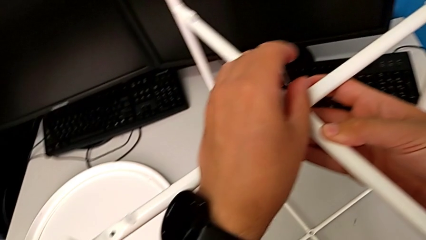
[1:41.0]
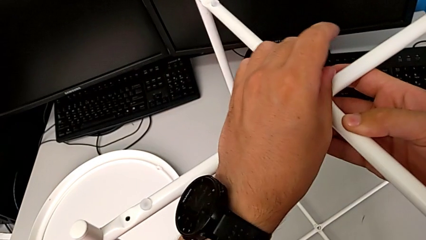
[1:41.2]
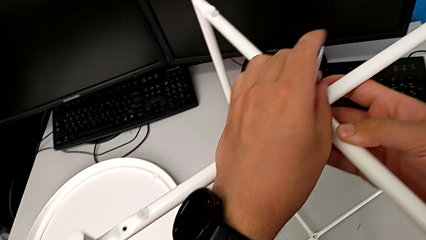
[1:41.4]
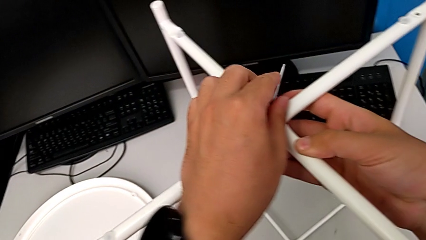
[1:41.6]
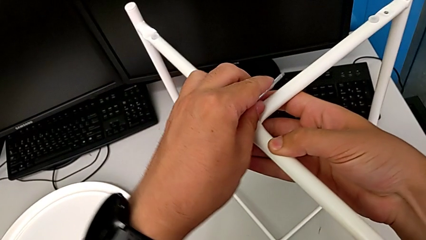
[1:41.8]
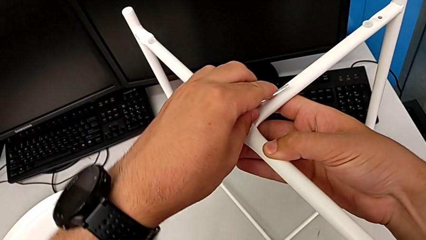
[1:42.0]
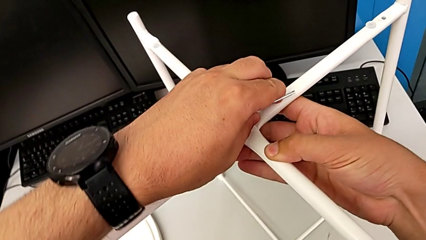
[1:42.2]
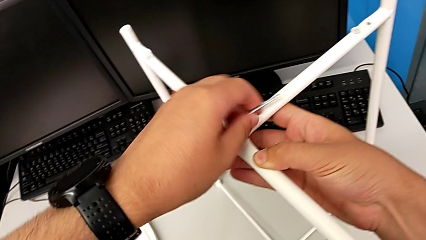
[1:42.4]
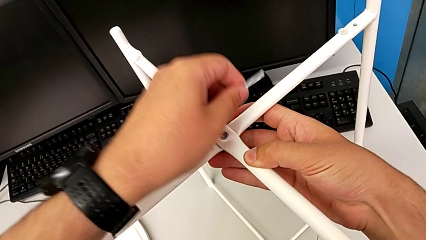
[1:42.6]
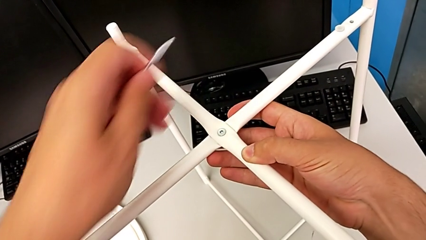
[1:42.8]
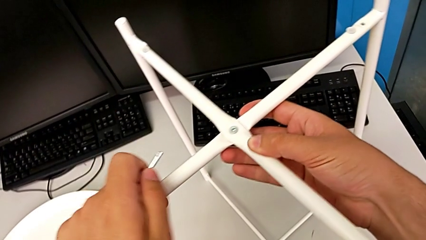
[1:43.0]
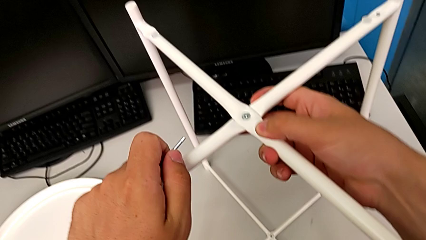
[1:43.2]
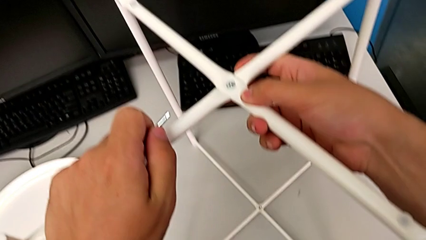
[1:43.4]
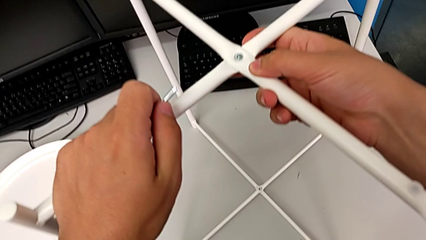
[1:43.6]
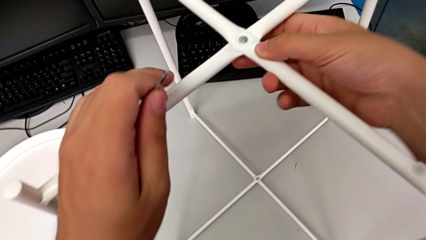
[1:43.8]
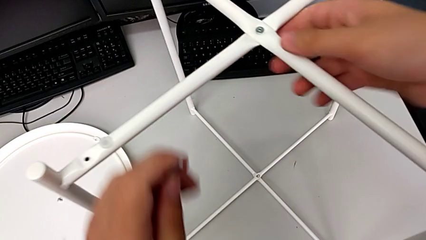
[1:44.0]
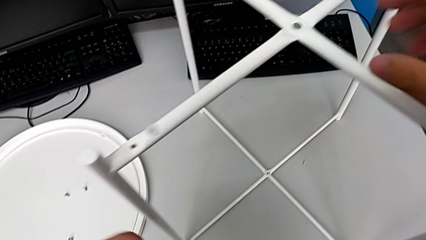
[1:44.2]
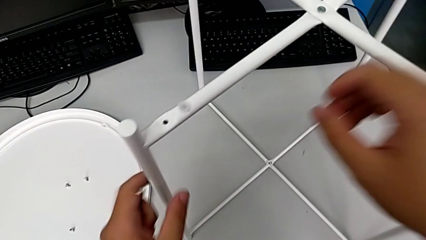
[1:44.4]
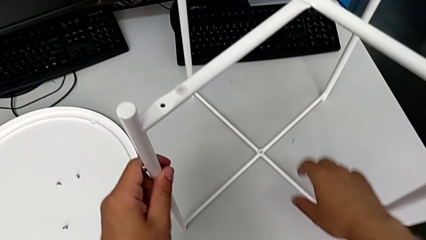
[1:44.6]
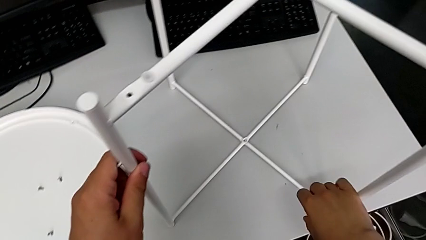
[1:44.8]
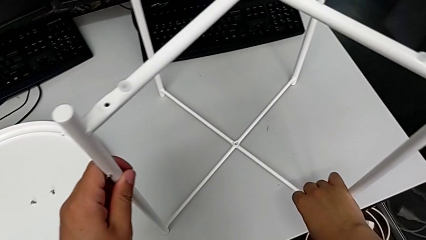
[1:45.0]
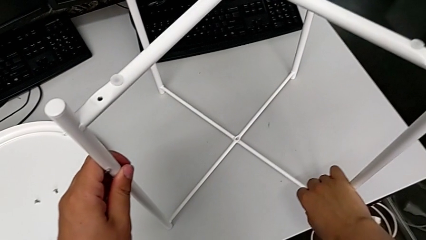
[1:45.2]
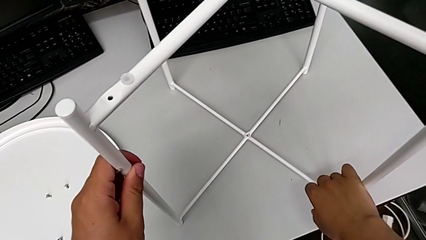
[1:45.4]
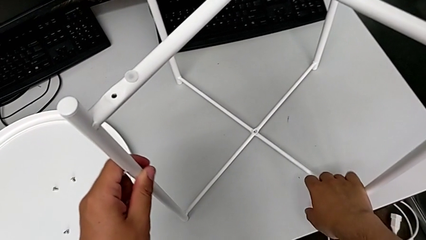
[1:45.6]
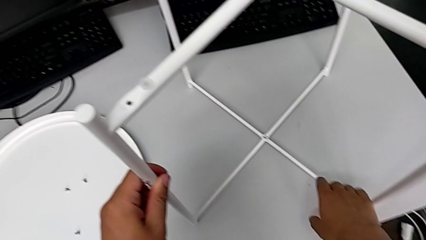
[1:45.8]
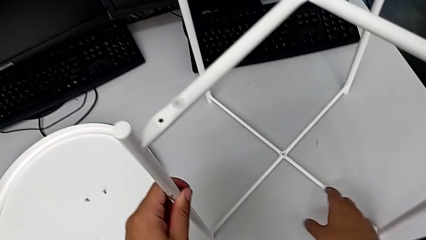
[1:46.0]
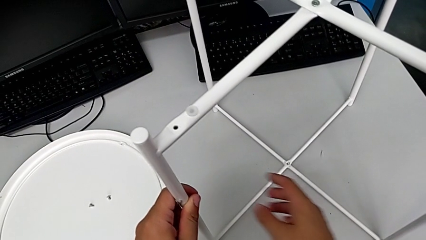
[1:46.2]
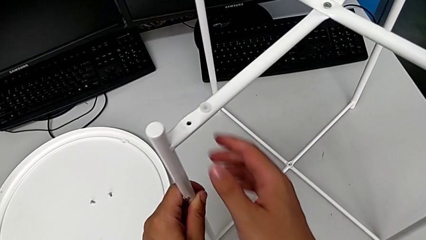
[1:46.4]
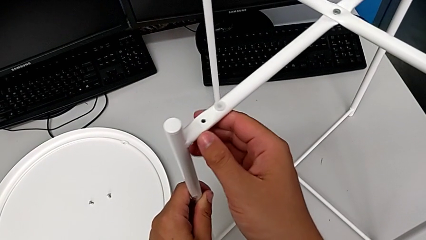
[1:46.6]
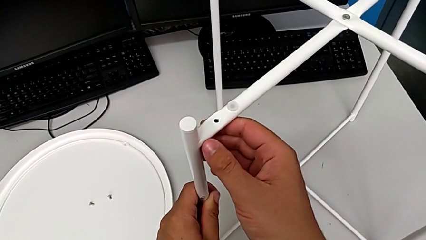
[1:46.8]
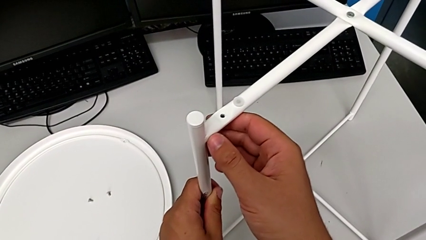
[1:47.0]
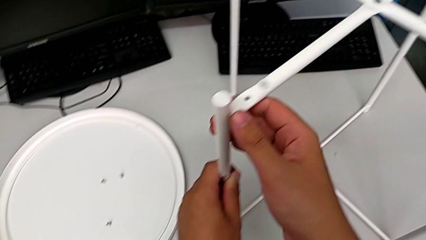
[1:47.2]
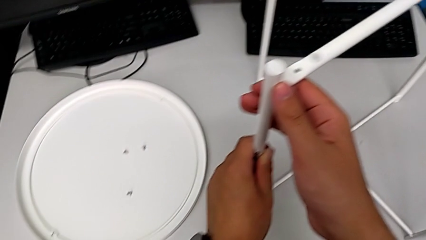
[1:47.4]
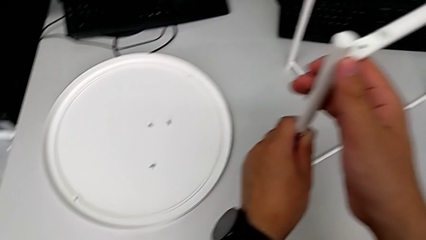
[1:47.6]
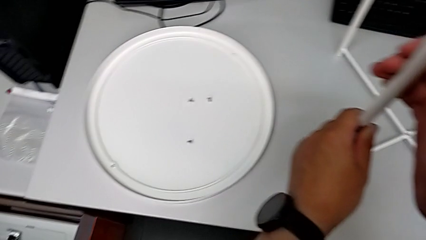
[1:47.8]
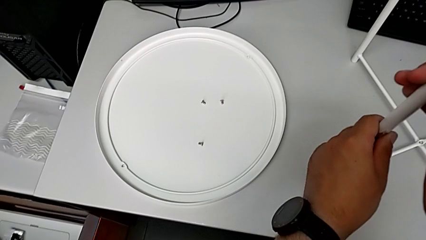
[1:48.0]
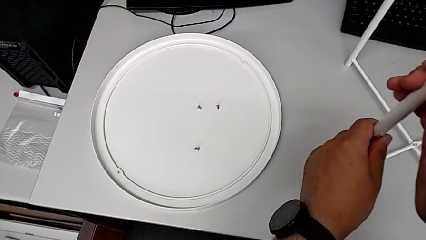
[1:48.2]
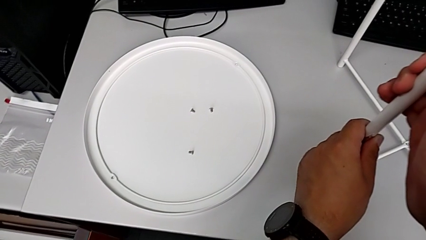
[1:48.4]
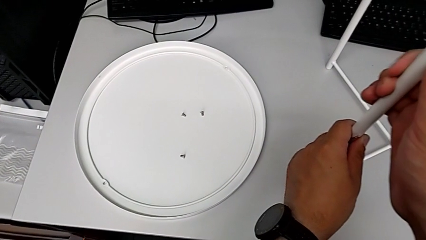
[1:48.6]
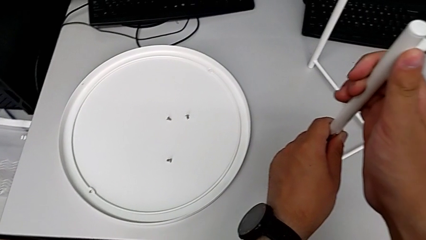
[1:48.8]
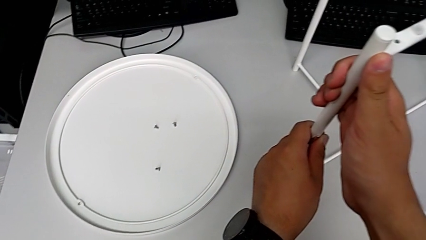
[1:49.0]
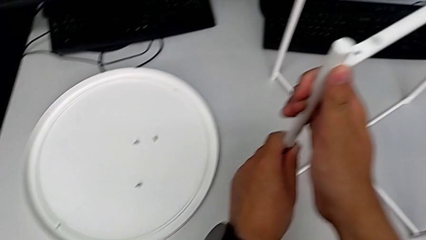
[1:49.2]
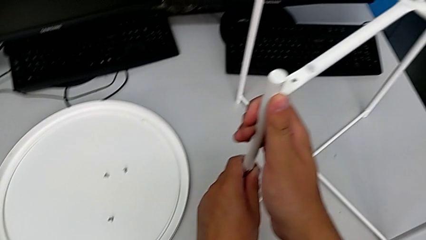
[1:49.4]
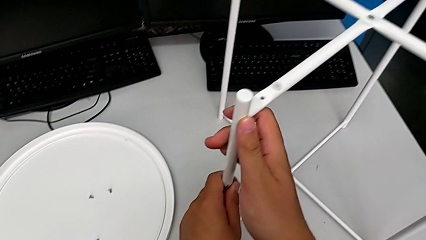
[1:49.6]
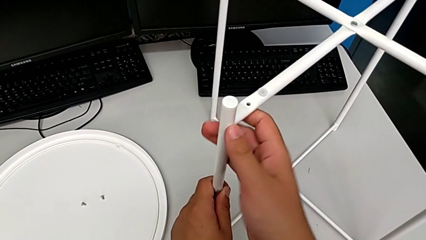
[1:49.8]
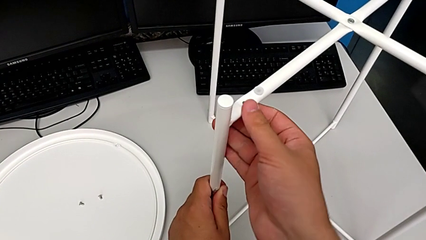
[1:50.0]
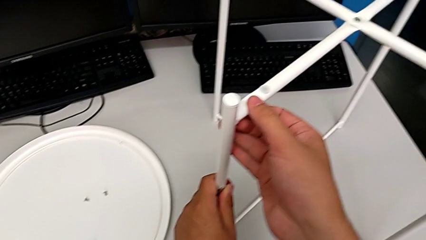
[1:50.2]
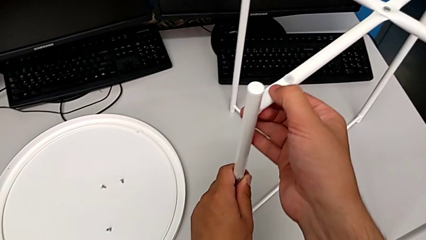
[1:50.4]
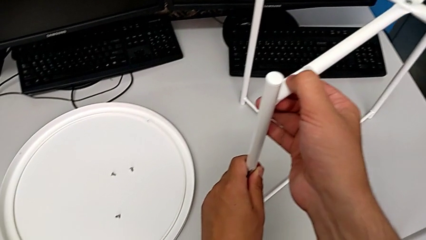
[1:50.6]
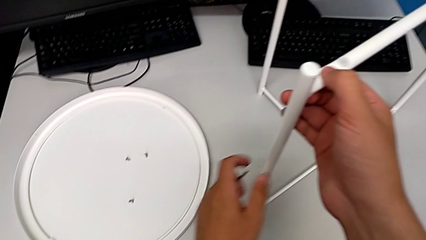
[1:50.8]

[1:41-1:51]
The camera wearer is assembling the top screw onto the leg. They withdraw the Allen wrench, align the leg, inspect it and hold it.

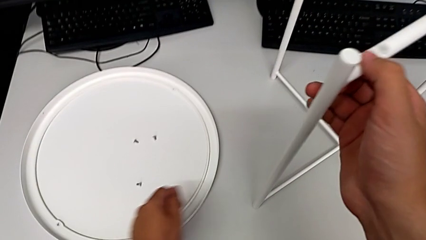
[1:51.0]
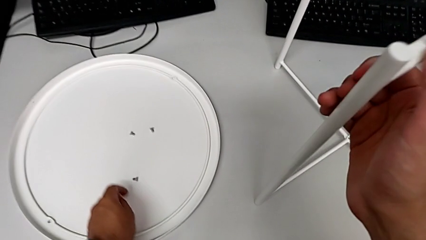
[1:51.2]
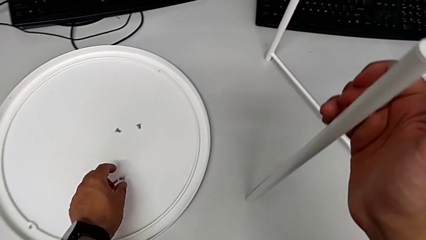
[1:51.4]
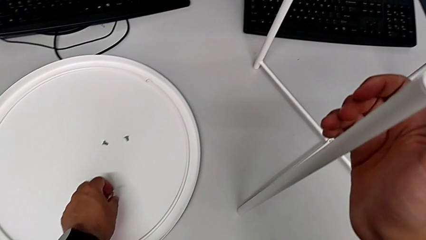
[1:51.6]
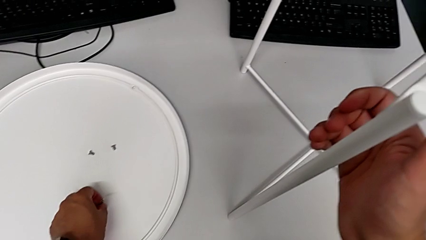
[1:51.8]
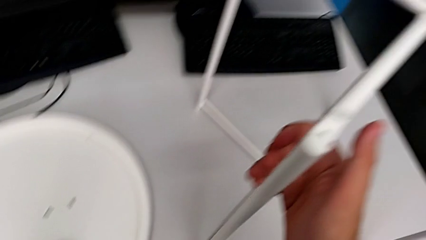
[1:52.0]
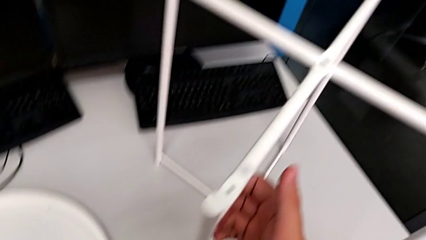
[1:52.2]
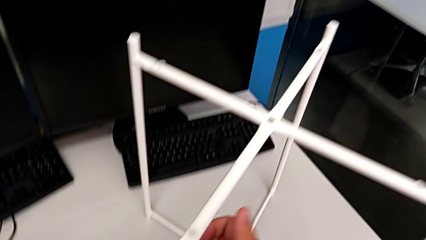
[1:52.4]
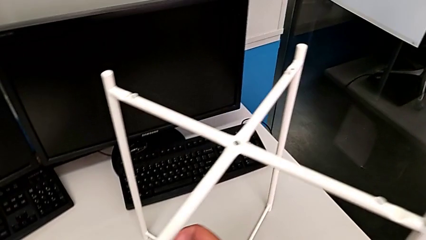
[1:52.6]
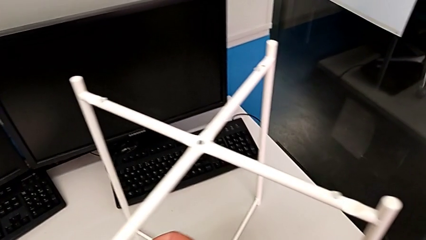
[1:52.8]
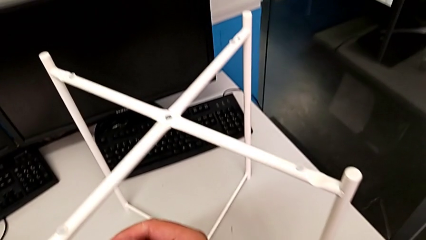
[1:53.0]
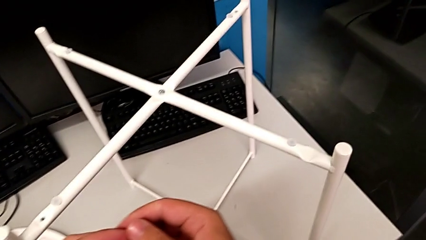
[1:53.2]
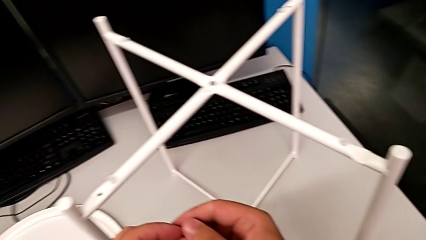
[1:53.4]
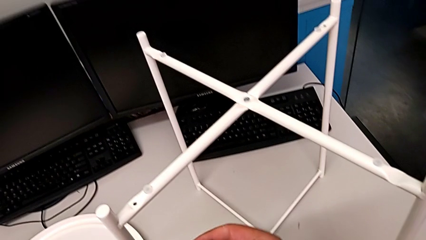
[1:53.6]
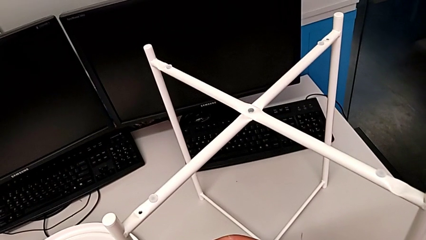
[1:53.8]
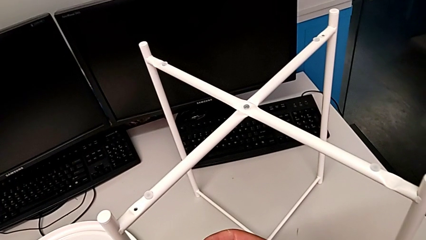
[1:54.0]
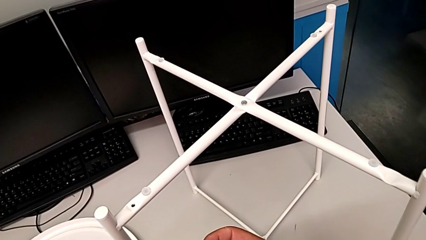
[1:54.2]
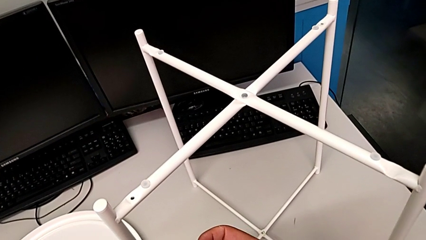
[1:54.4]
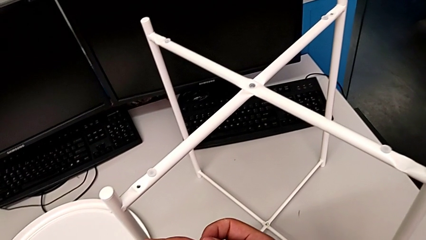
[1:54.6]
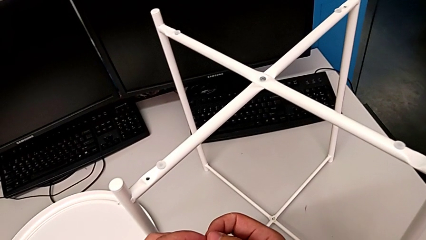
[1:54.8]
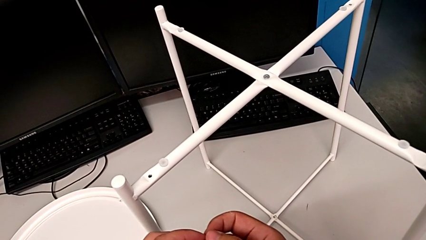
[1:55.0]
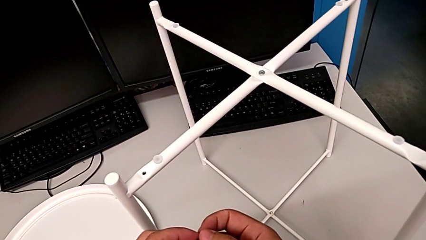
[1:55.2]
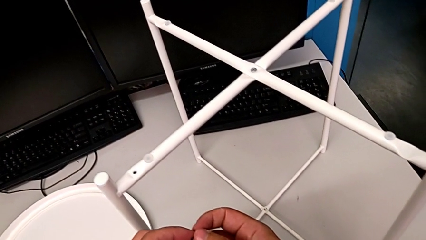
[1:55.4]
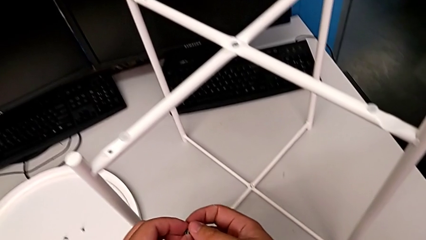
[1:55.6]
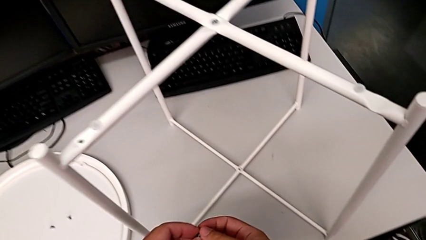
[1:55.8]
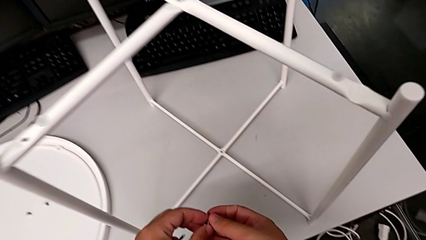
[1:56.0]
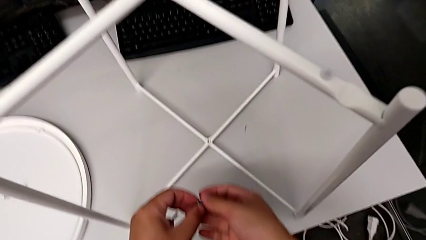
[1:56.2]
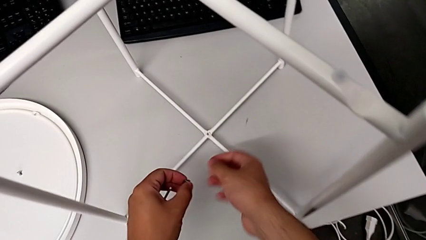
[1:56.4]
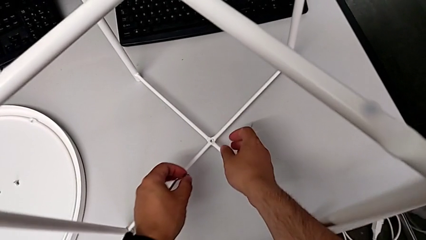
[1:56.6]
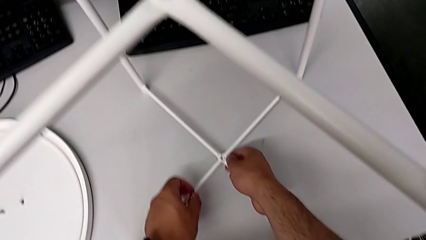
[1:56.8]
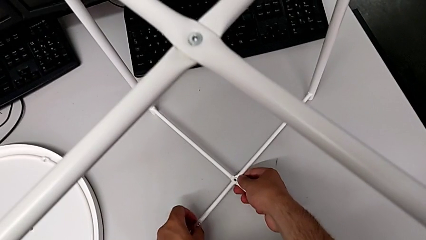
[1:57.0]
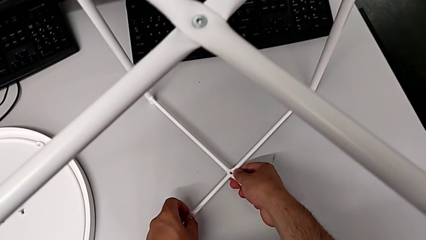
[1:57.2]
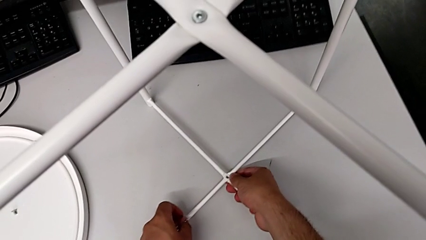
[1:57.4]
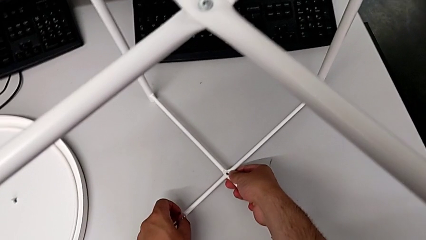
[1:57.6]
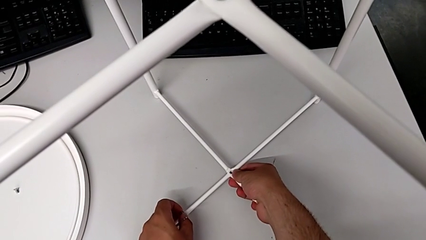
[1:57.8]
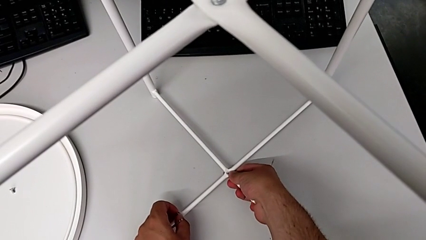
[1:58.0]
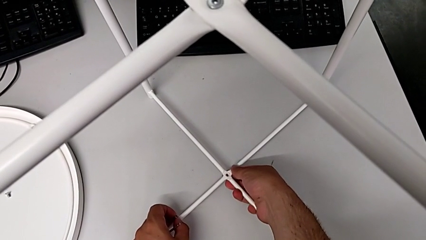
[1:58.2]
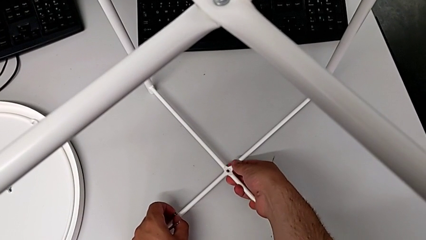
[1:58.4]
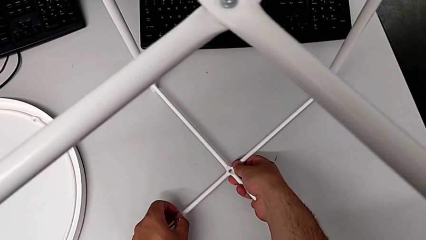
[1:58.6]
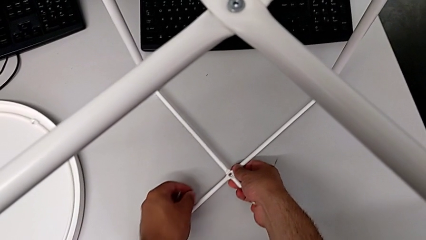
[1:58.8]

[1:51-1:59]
The camera wearer is assembling the bottom screw onto the leg. They grab the hex socket head, inspect it, approach the leg and align it.
